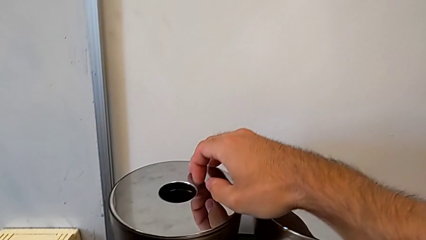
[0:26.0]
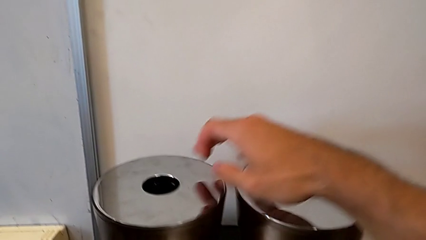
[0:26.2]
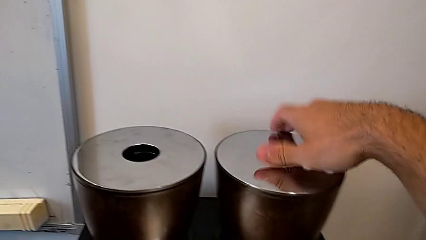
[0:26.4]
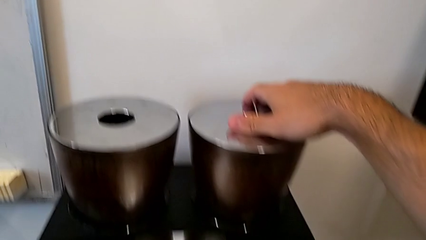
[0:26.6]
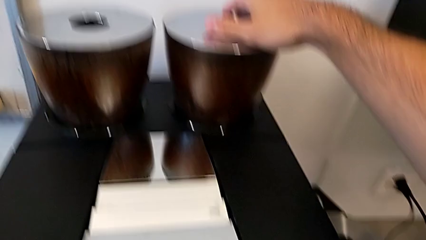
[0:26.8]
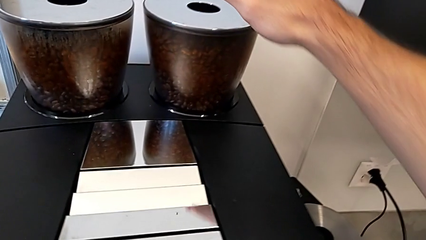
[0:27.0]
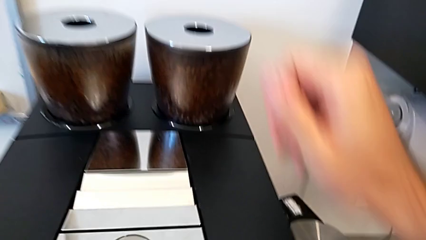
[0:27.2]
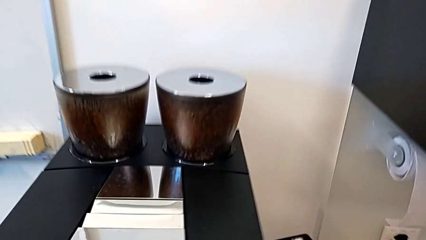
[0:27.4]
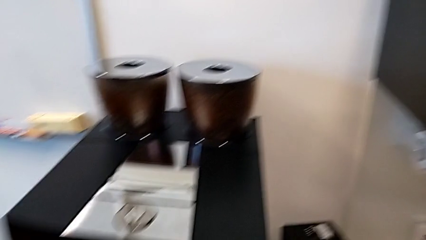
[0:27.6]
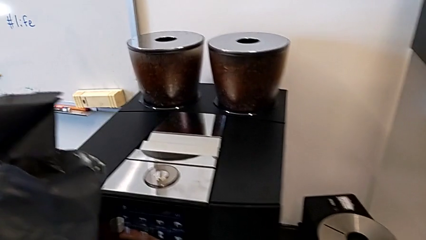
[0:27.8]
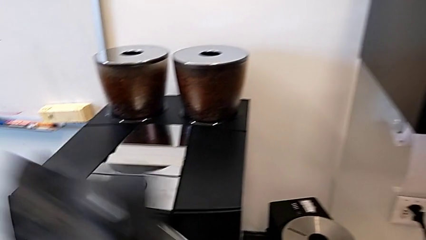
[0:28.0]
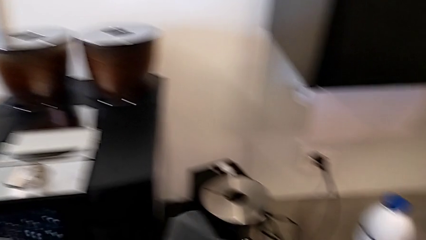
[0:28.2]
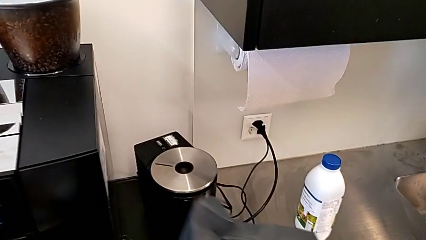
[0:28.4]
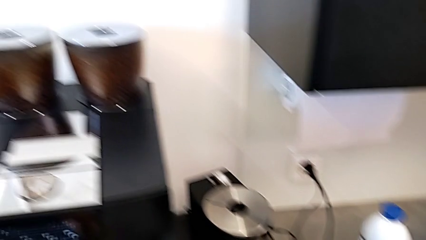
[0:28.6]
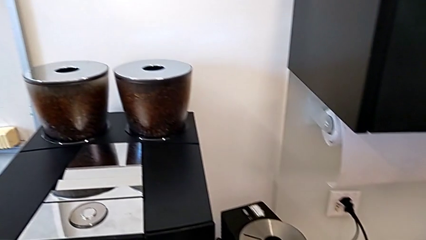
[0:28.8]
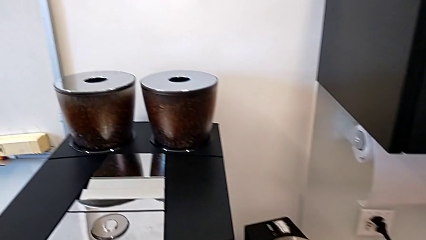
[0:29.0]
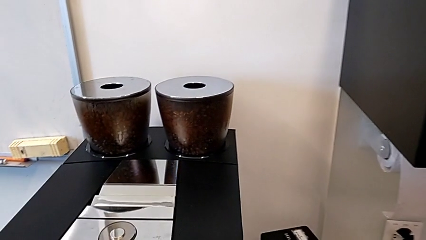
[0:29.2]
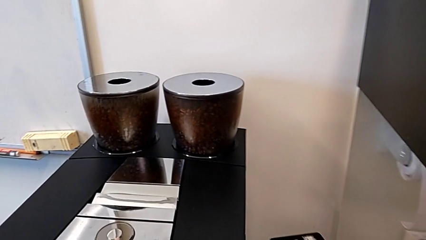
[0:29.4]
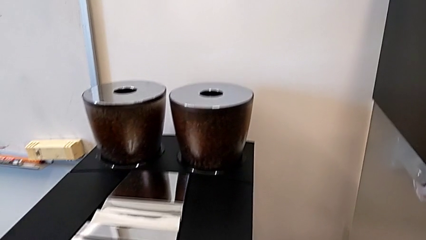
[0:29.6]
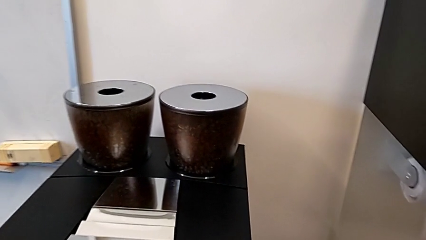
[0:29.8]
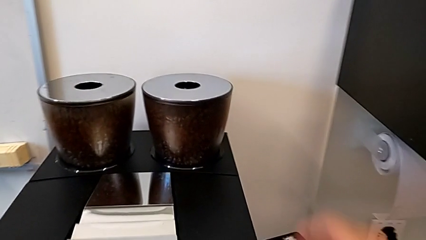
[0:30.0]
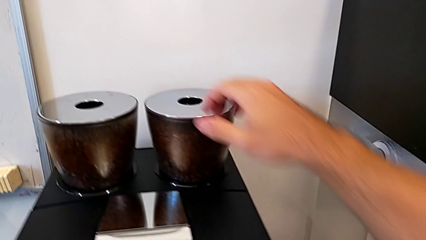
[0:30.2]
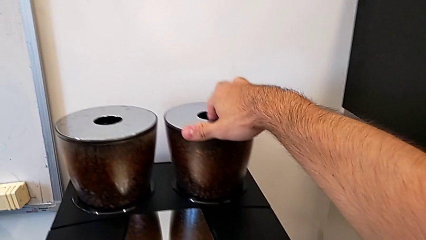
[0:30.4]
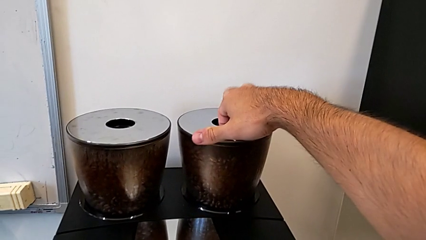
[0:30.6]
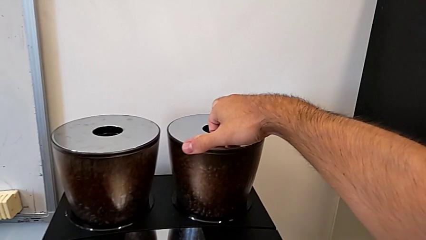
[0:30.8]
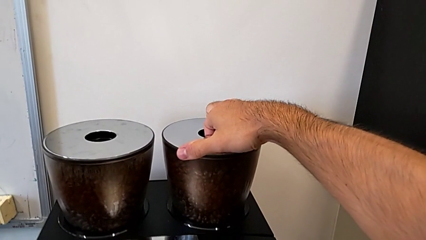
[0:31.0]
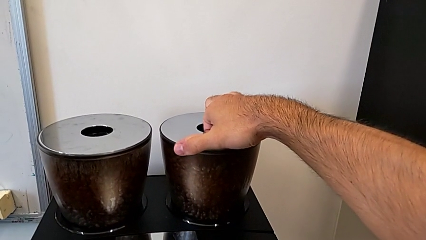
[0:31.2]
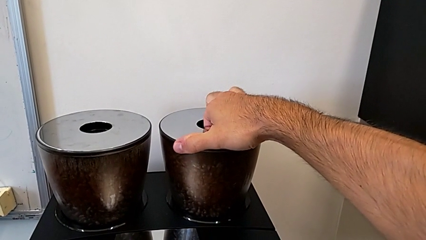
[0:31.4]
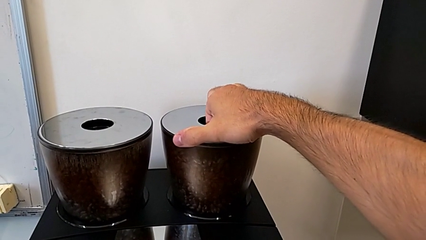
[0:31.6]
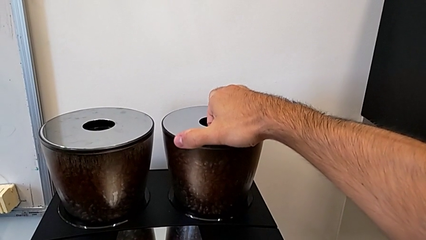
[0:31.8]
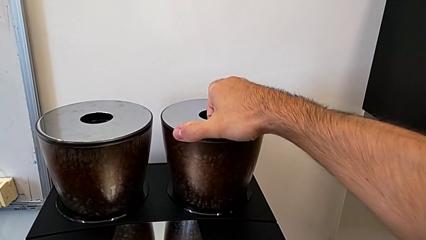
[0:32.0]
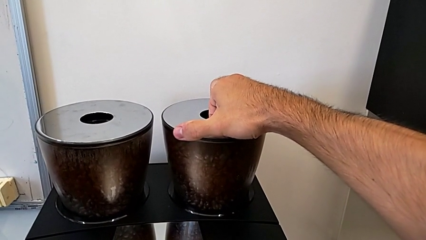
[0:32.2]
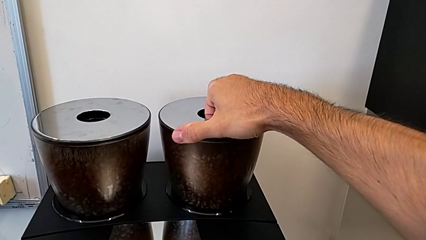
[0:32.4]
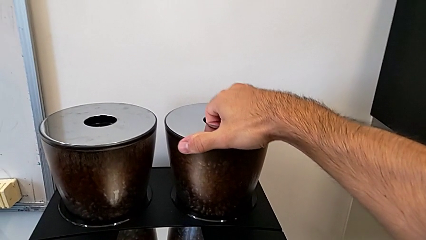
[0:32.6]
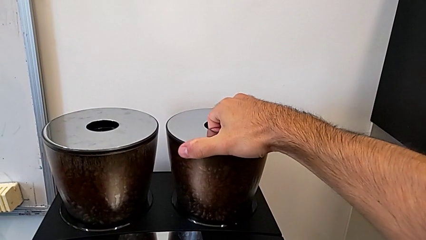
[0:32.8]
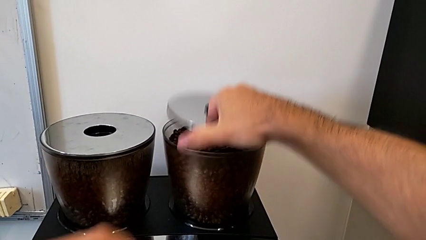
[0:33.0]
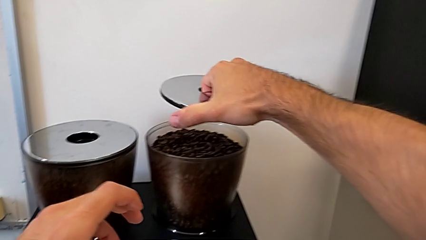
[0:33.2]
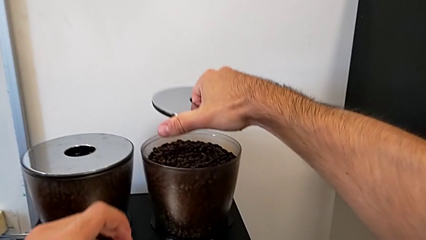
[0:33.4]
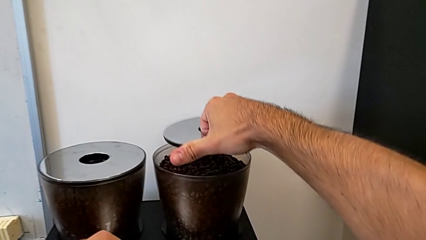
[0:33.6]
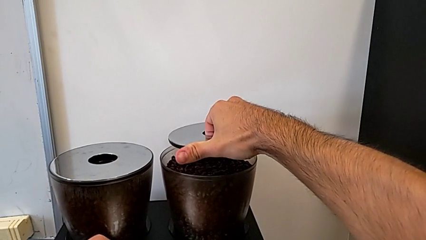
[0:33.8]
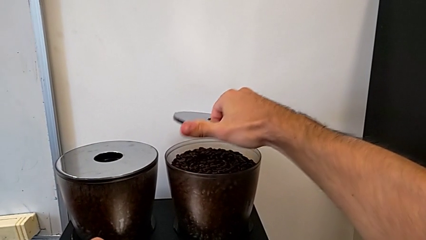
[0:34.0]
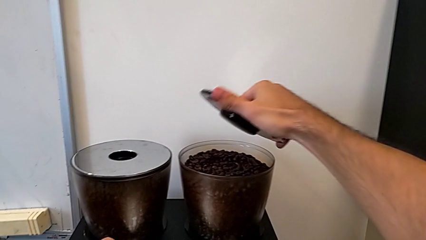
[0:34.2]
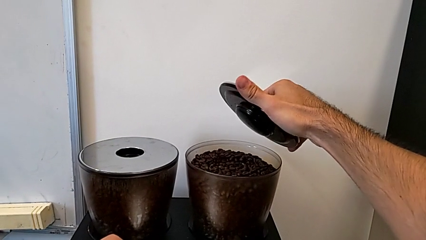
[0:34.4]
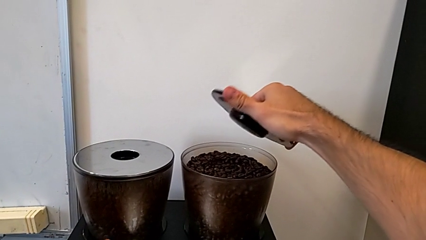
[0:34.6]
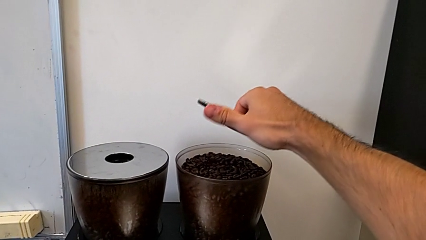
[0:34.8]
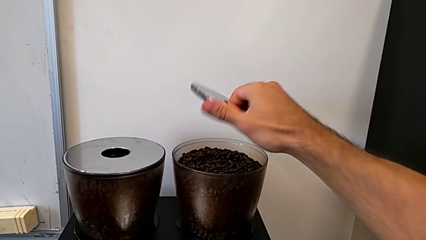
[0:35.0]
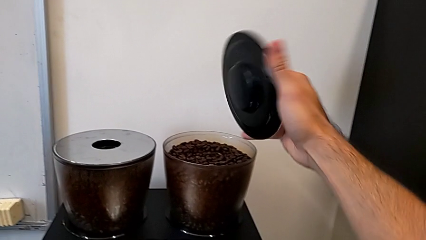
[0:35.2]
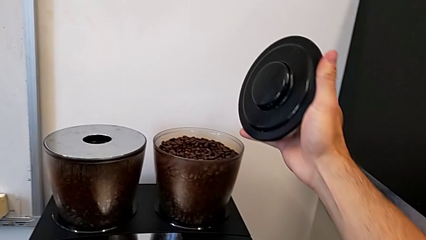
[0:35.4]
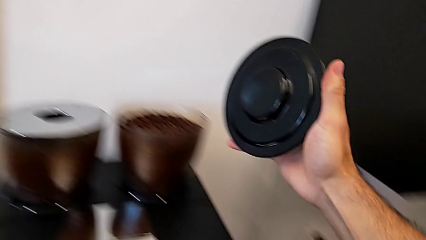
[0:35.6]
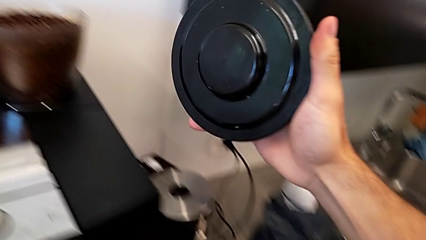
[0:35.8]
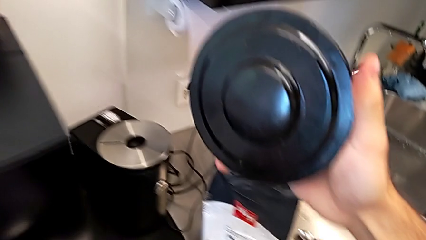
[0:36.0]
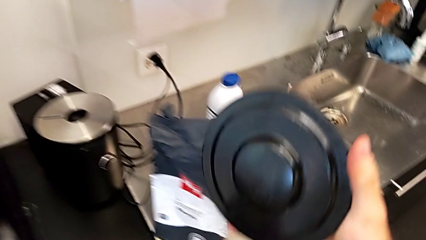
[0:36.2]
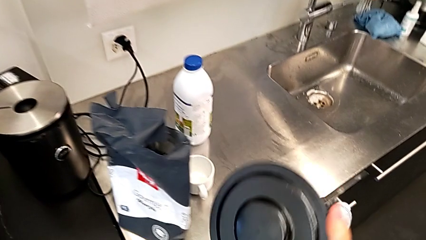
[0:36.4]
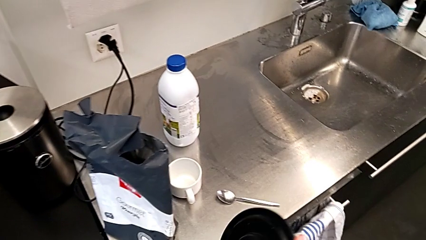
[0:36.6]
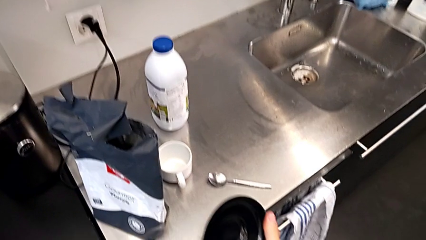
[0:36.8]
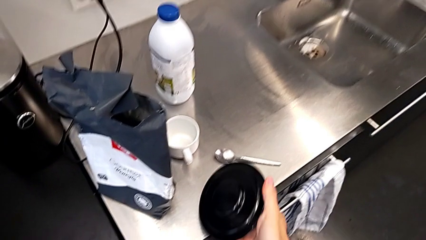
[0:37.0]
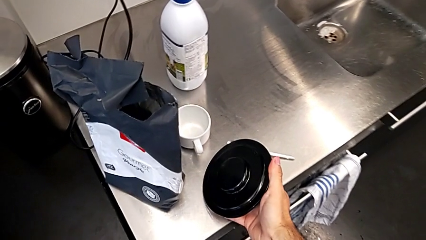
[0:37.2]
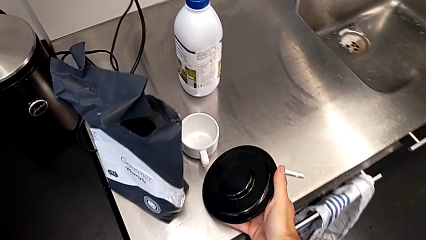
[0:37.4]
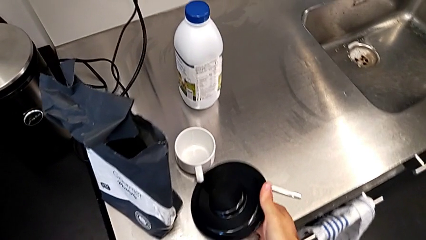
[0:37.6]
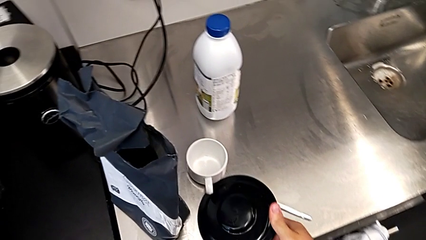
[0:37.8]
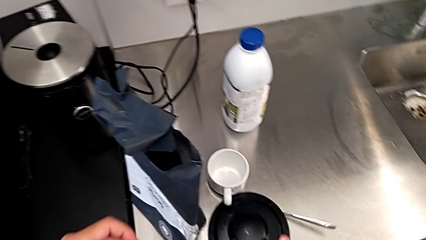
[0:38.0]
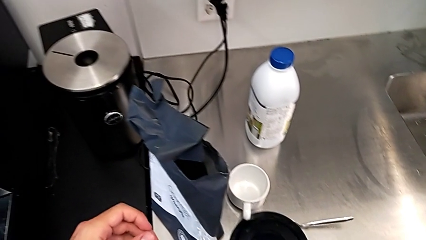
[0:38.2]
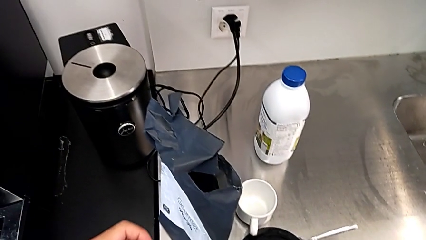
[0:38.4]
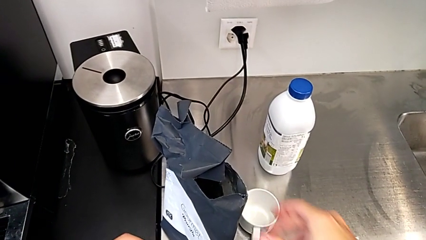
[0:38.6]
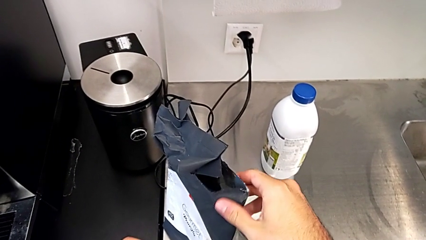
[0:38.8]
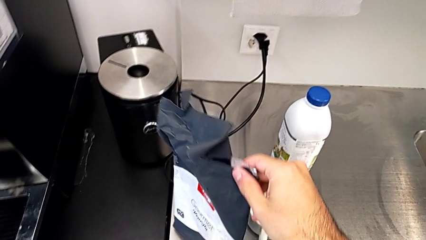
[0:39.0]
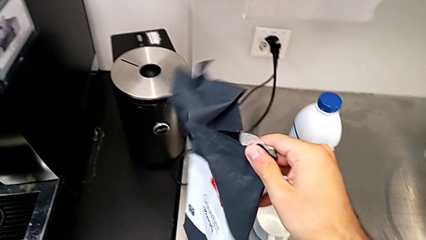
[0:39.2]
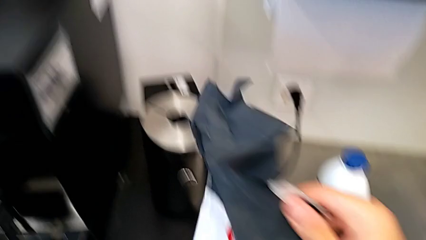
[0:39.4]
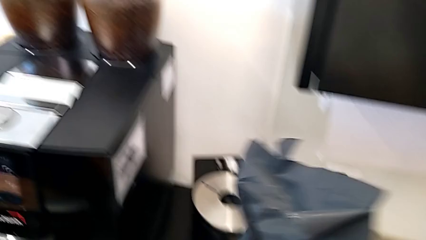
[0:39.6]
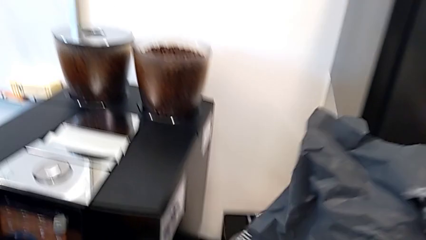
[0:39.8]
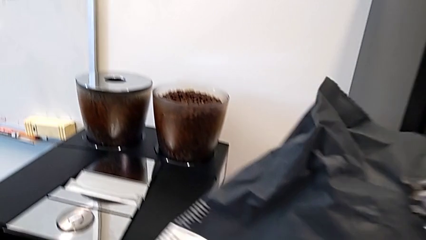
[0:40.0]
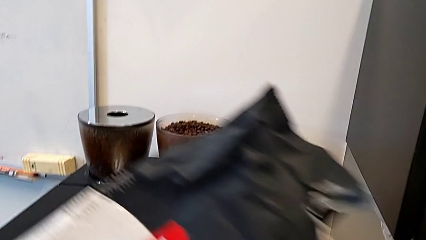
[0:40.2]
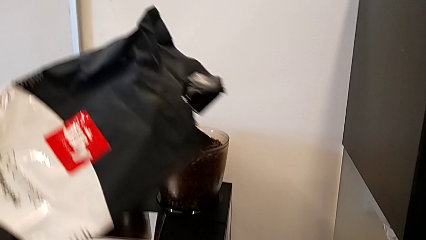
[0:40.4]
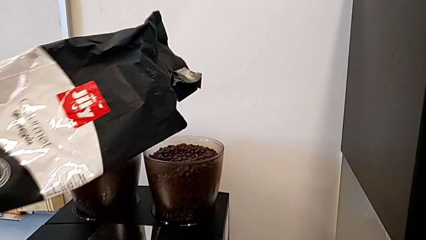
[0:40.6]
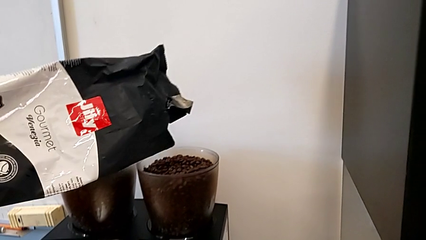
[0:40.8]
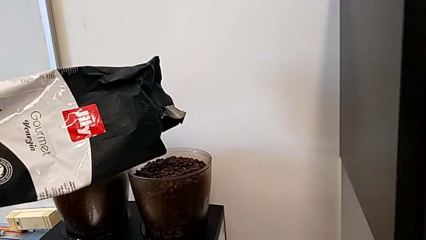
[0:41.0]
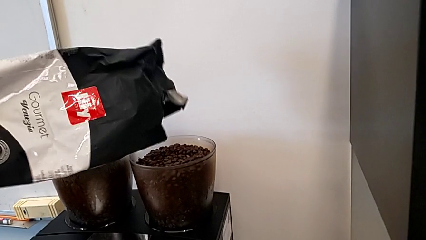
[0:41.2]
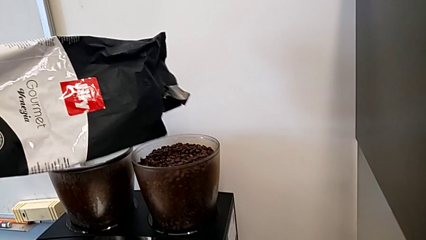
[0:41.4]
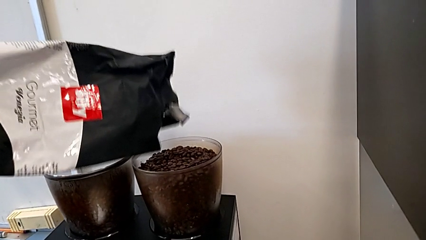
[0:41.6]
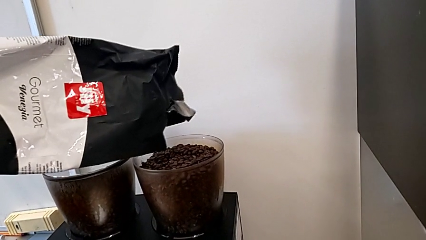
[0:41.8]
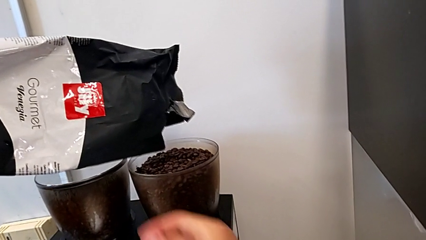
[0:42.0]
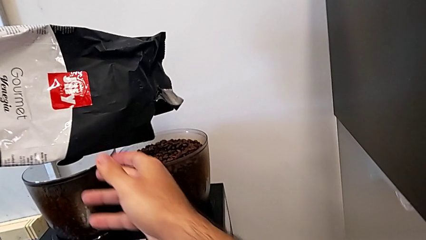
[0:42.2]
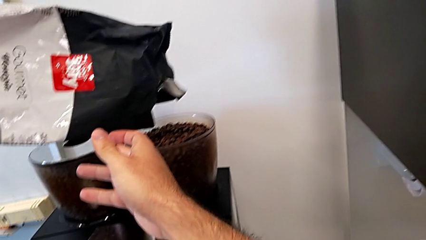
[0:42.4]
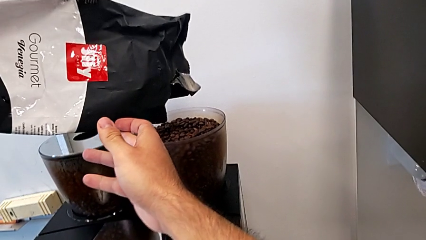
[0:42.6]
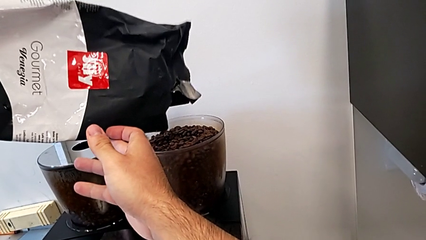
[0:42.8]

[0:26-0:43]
The camera wearer is adding coffee beans to the container. They wrongly touch the bean hopper lid, place the black coffee bean bag, grab the cup lid, withdraw the rounded cup lid, place it, grab the black coffee bean bag and lift it.
